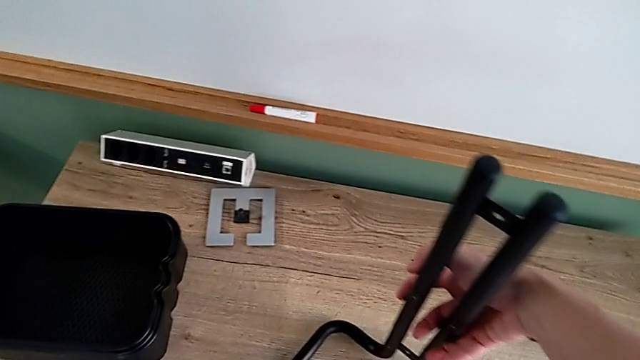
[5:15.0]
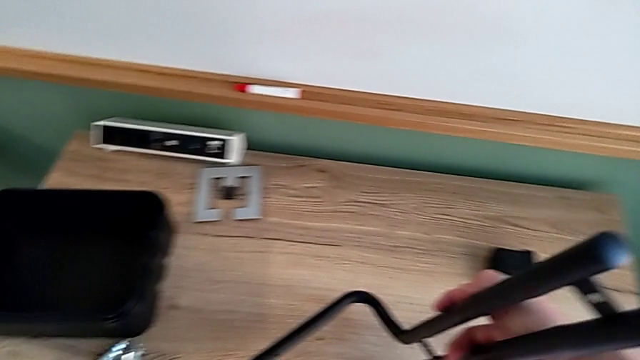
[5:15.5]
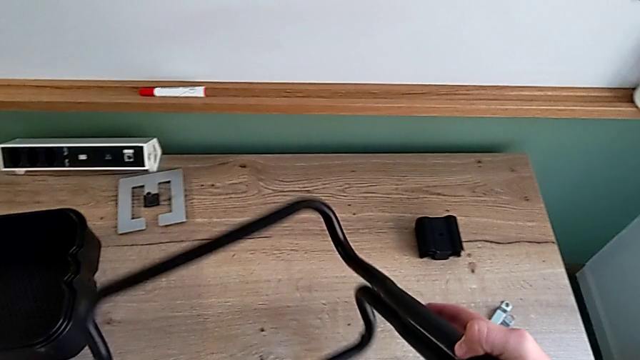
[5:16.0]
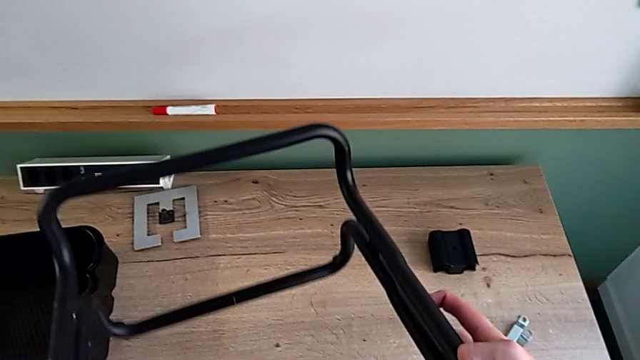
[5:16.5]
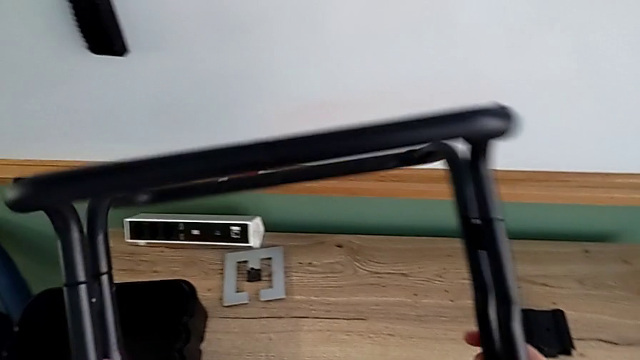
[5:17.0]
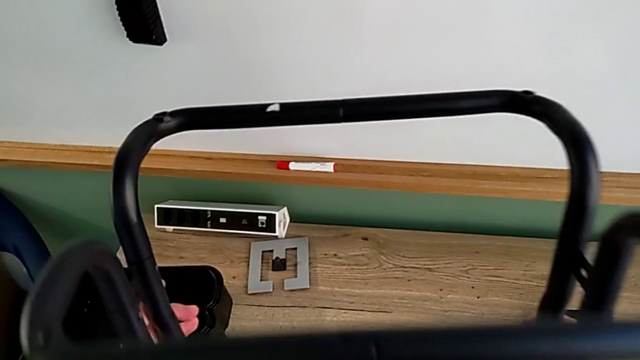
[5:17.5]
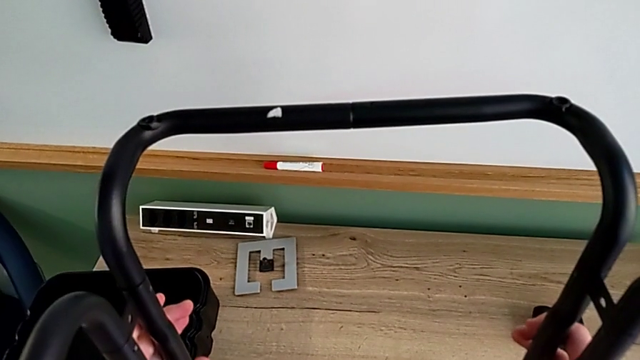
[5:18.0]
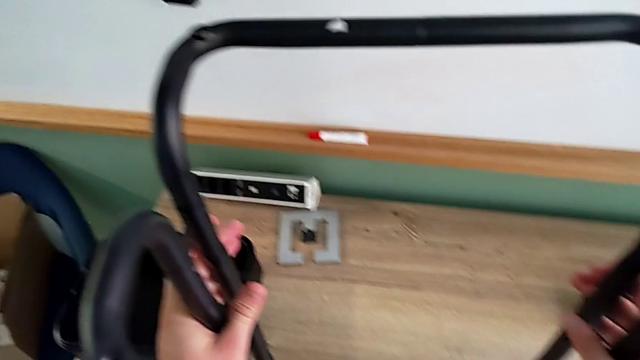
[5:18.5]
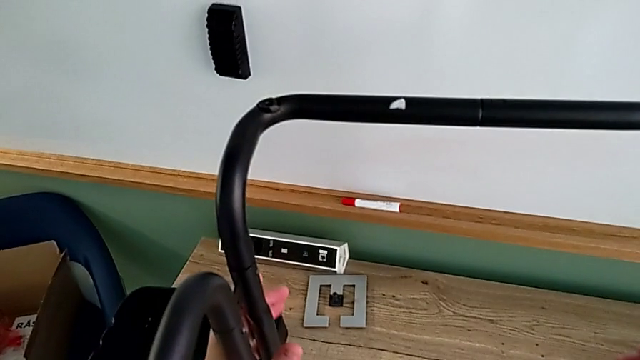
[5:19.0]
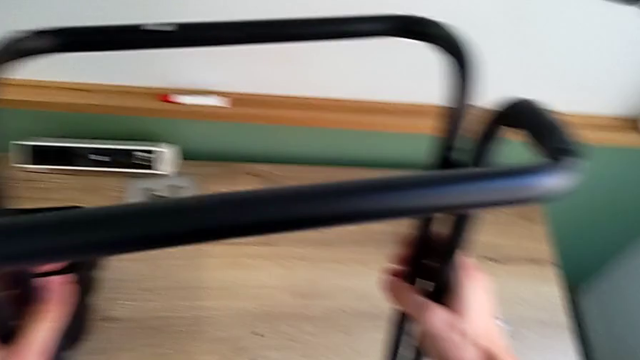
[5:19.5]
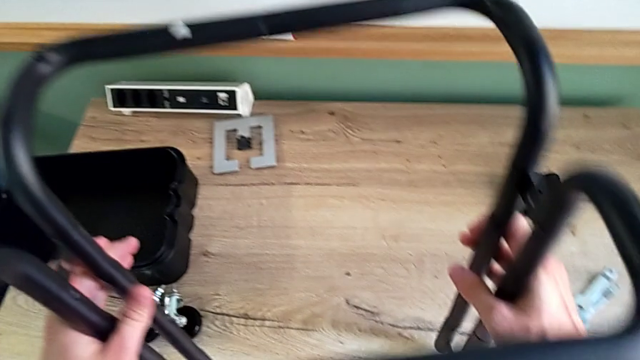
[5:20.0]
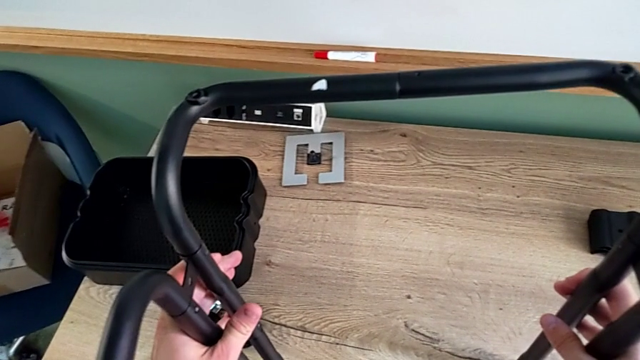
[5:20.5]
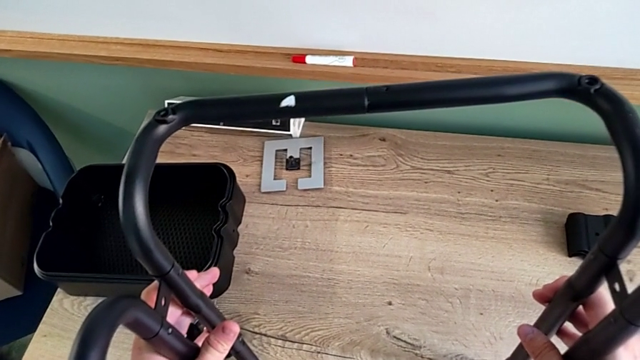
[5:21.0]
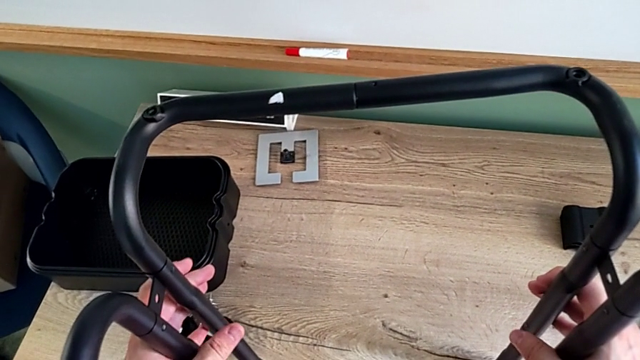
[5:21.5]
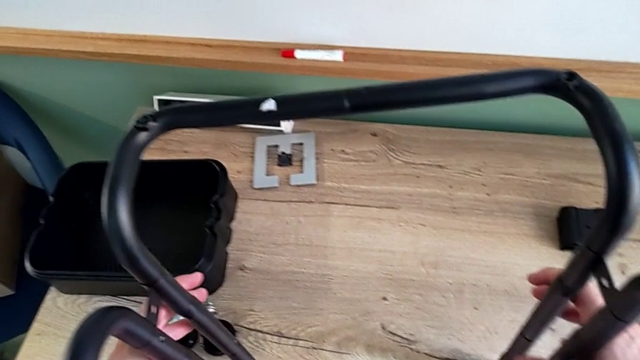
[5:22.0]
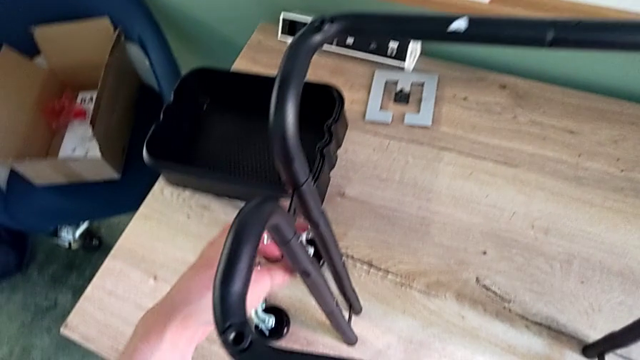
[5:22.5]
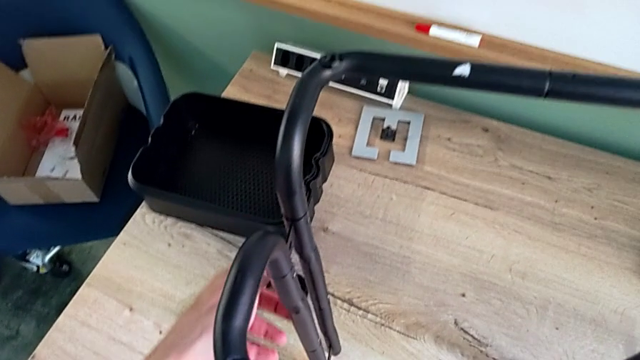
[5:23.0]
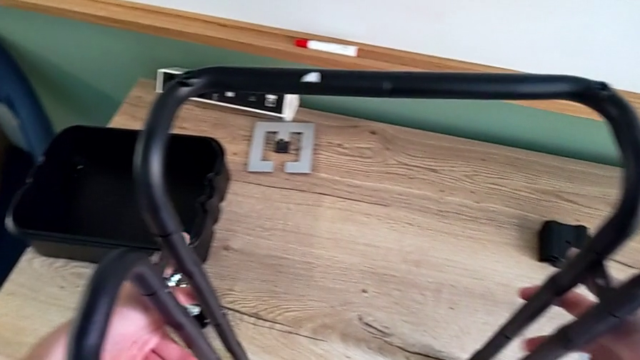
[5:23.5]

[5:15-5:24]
The camera wearer is assembling the bottom tray. They keep rotating the utility cart, stand the utility cart and grab it.

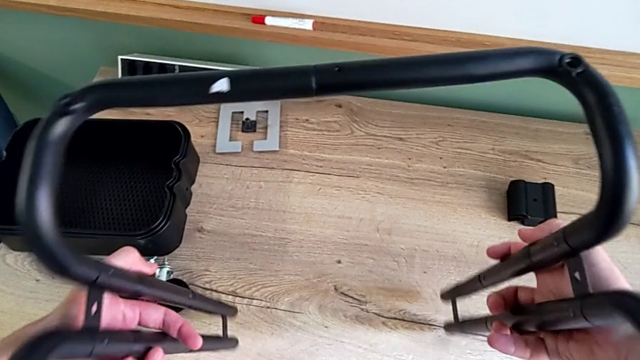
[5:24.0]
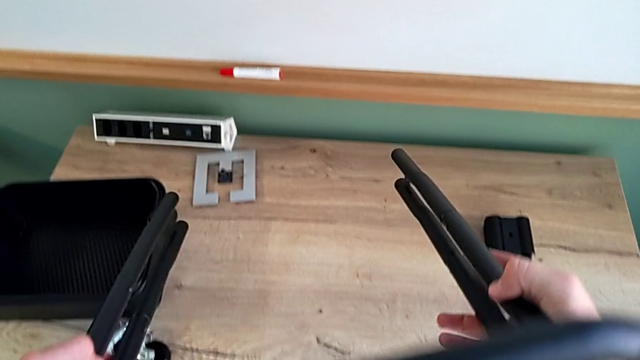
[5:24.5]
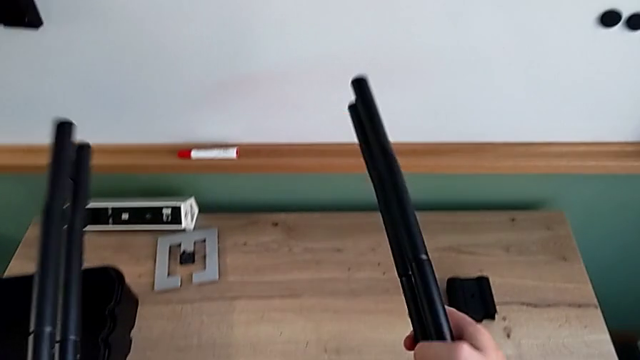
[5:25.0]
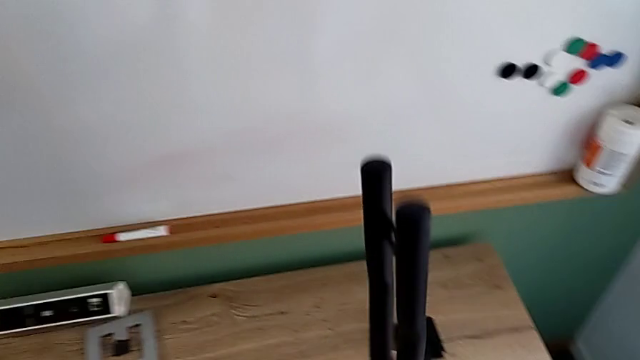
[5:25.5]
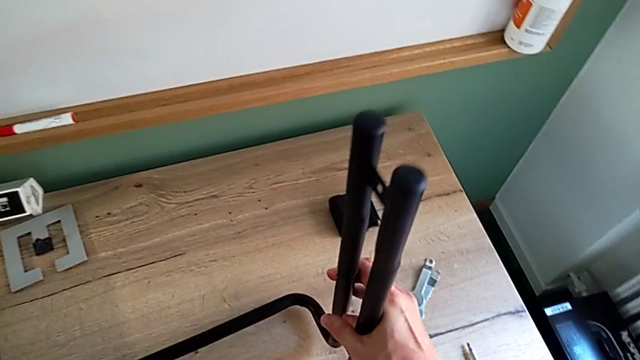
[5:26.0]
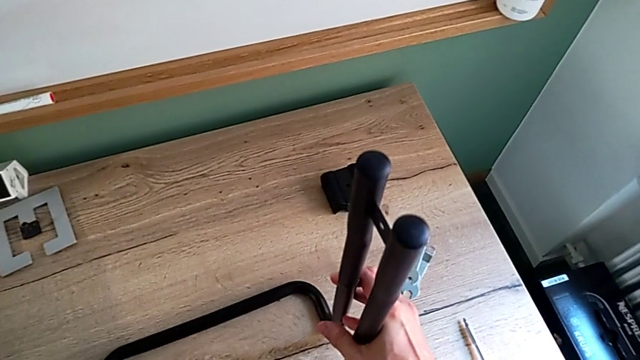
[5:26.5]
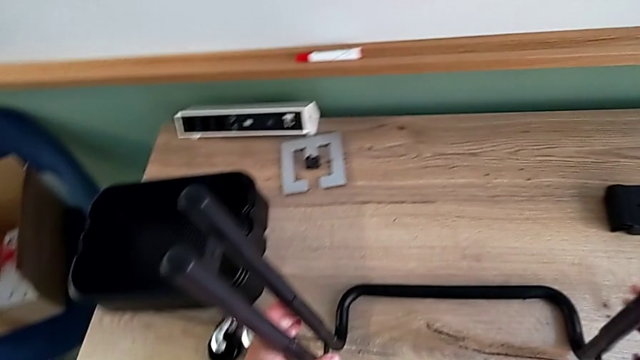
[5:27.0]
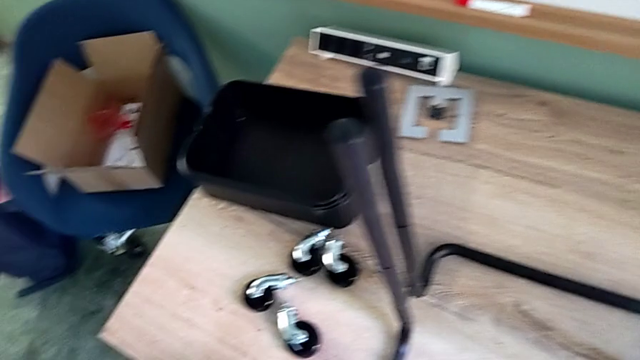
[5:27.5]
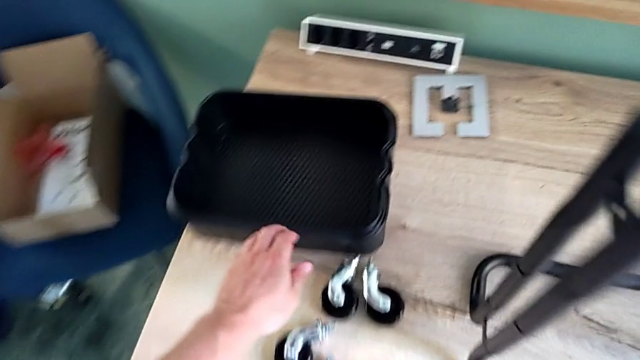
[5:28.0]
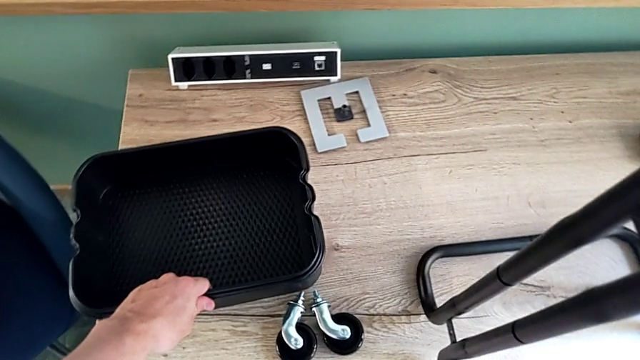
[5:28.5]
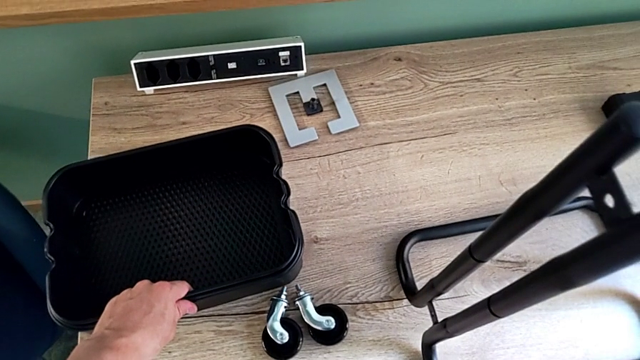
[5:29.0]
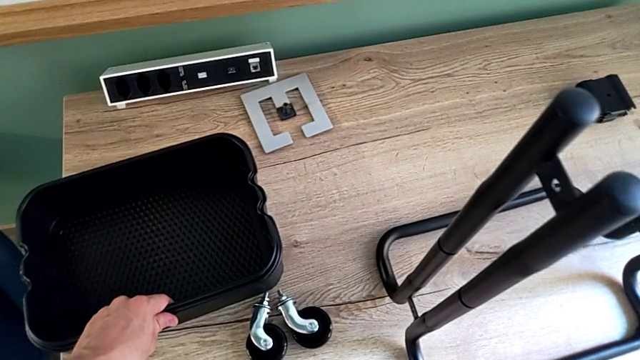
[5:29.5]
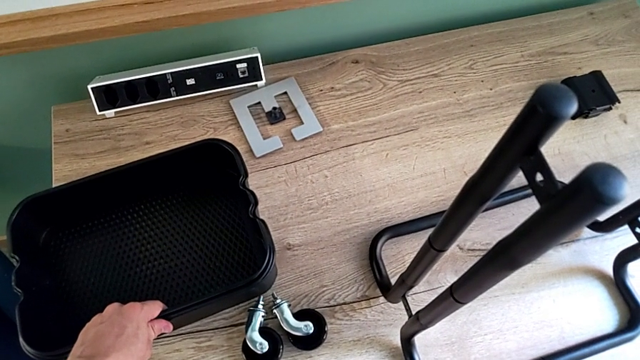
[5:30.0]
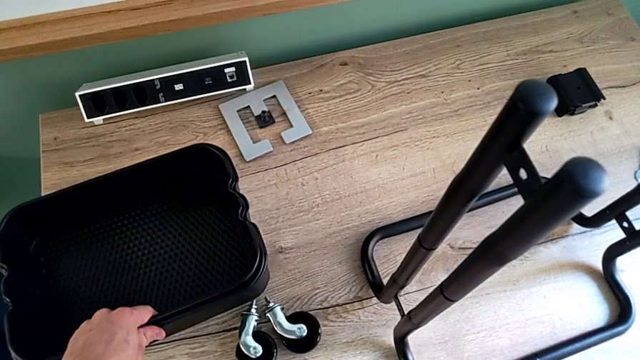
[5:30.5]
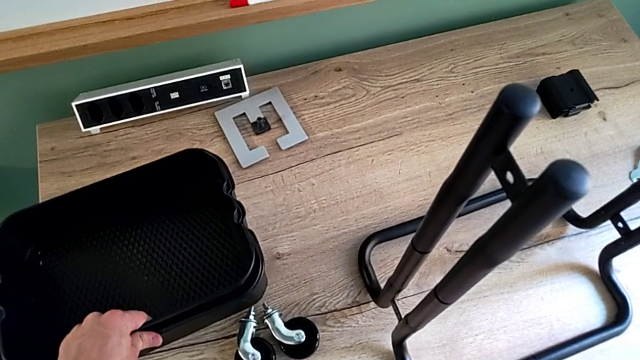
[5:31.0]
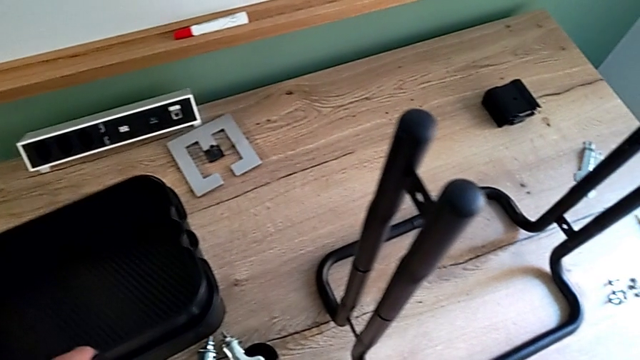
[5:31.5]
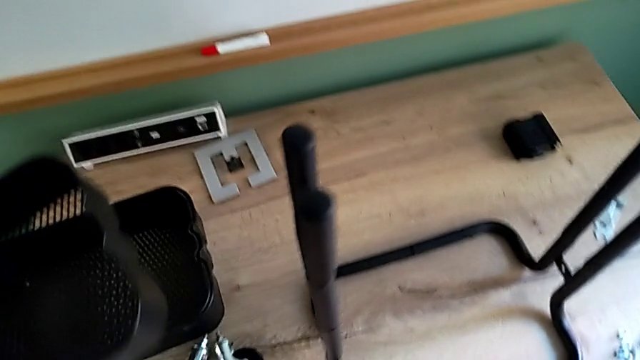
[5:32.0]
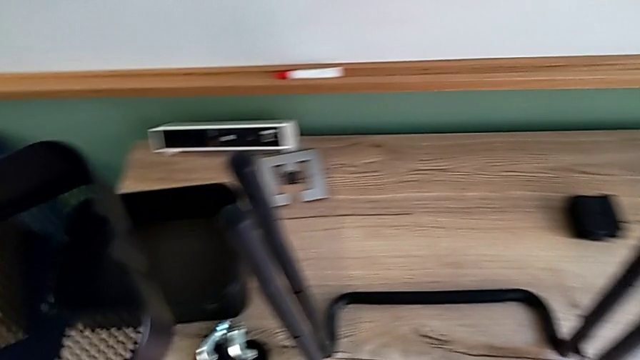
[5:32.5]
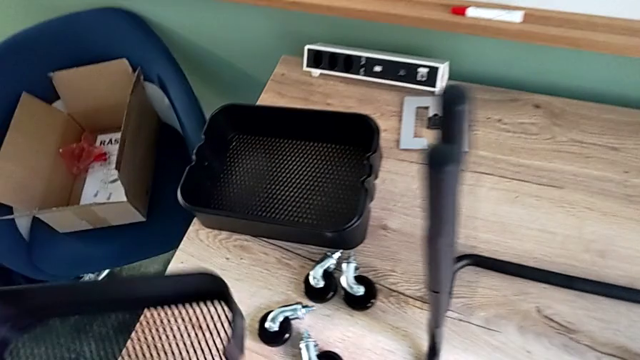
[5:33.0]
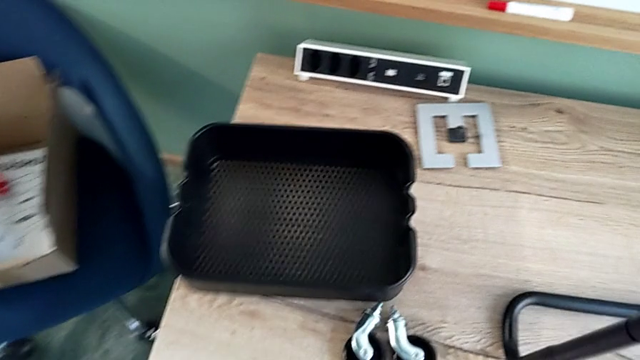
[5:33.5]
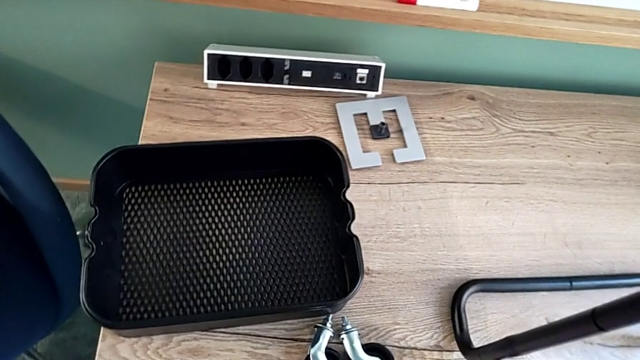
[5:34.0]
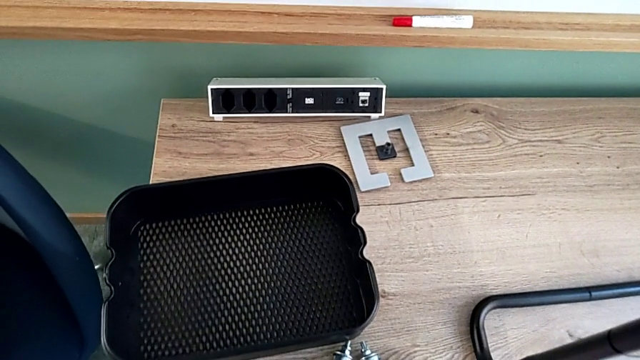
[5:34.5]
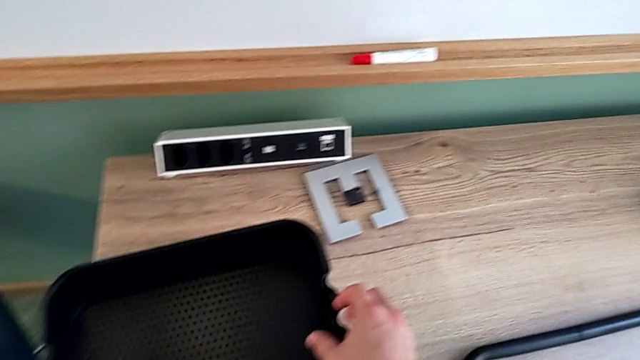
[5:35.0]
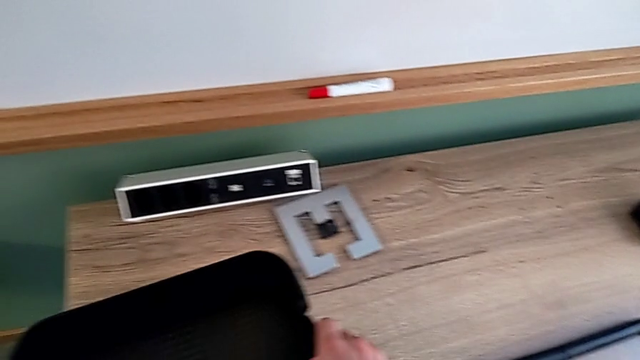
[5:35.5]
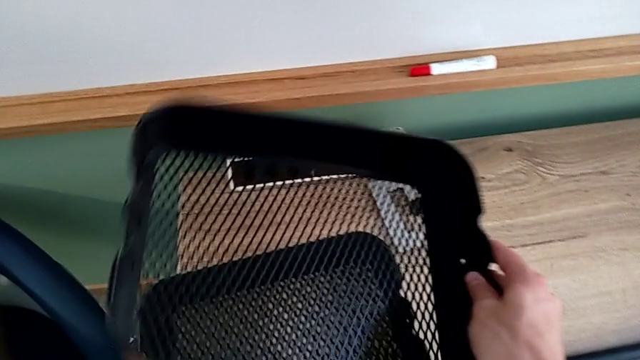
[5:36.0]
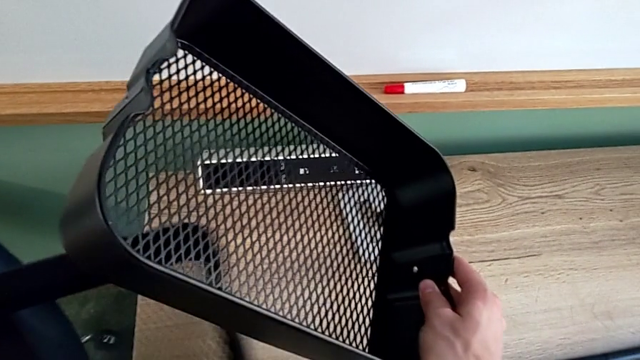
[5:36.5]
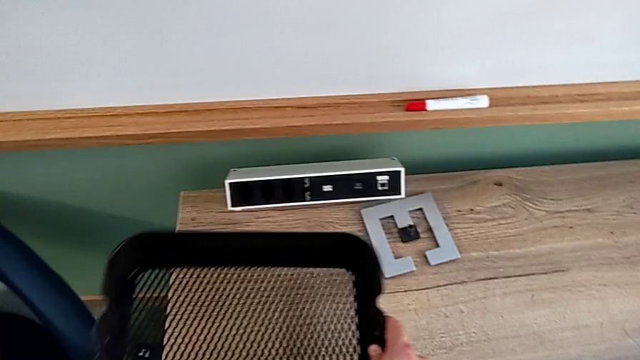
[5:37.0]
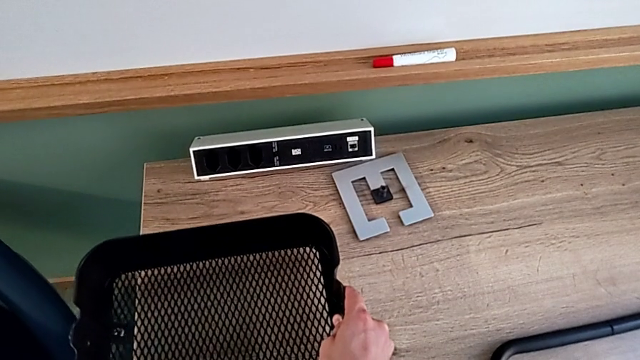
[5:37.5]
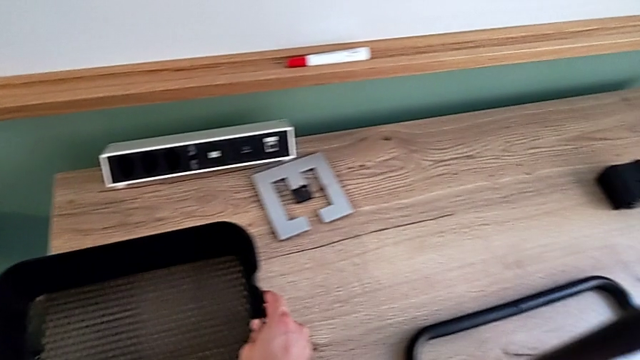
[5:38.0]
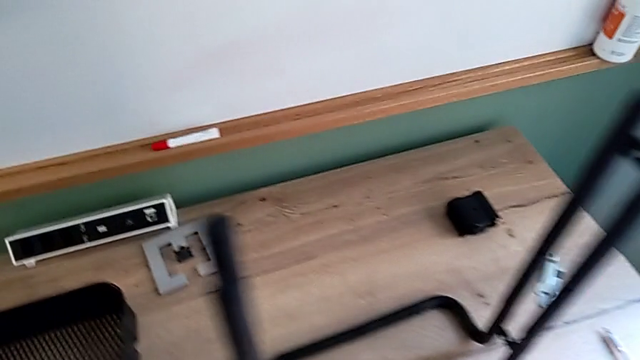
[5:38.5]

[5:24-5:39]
The camera wearer is assembling the bottom tray. They rotate the utility cart and grab the bottom grid tray.
